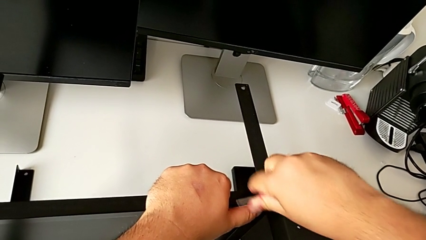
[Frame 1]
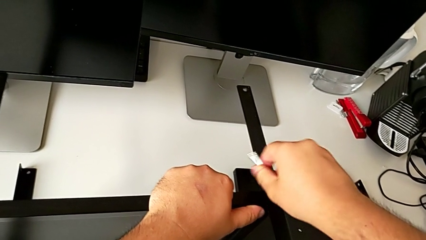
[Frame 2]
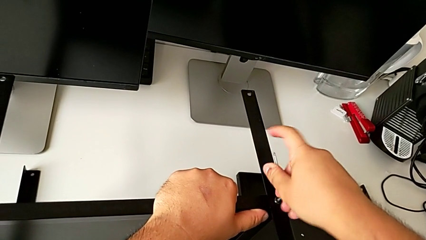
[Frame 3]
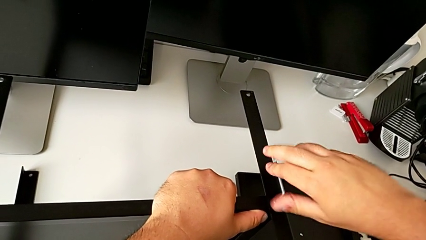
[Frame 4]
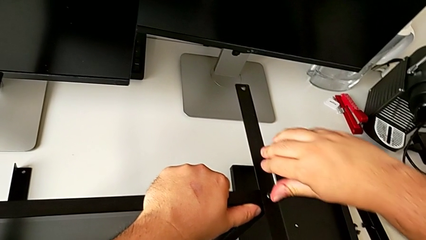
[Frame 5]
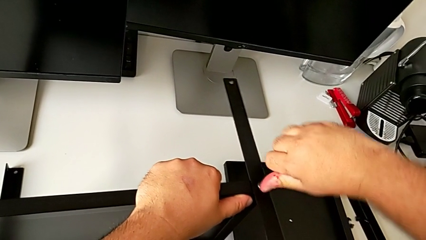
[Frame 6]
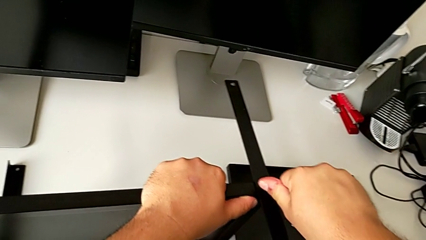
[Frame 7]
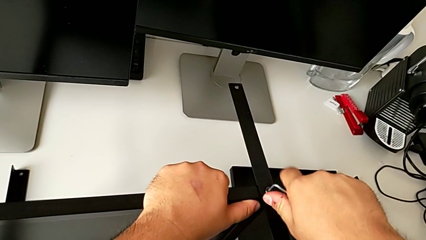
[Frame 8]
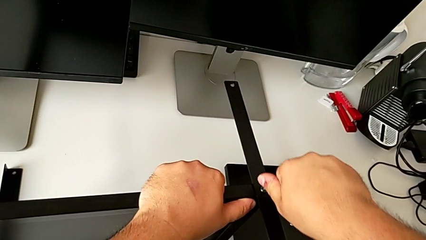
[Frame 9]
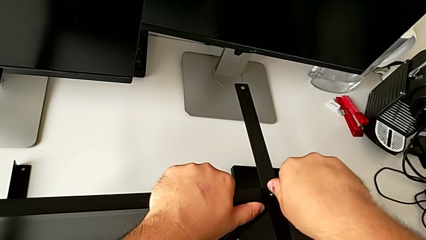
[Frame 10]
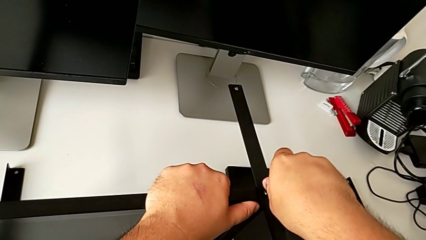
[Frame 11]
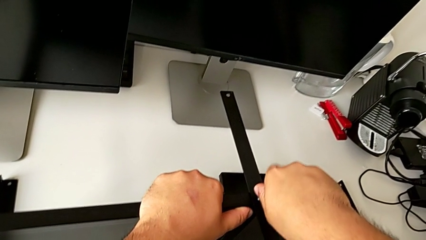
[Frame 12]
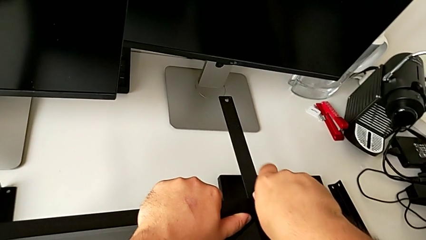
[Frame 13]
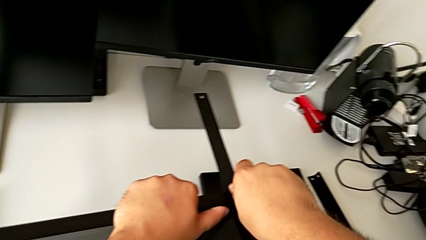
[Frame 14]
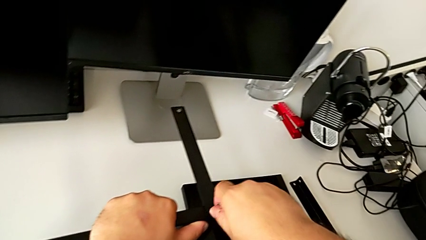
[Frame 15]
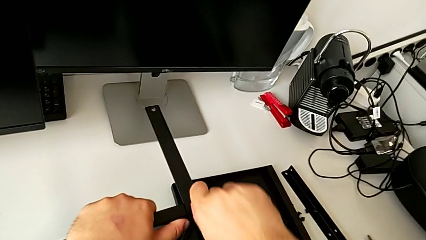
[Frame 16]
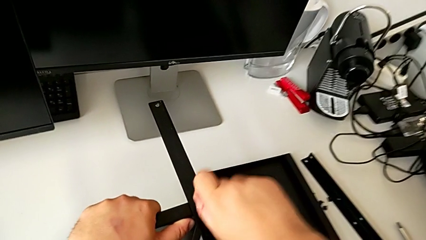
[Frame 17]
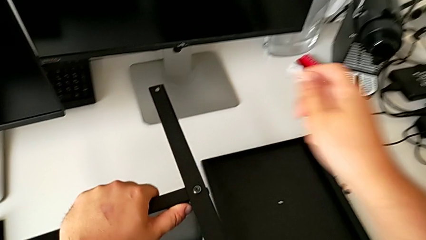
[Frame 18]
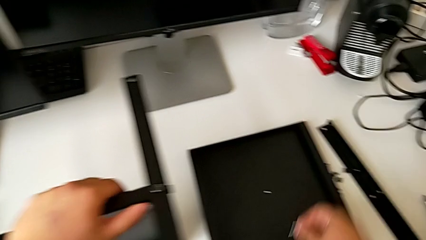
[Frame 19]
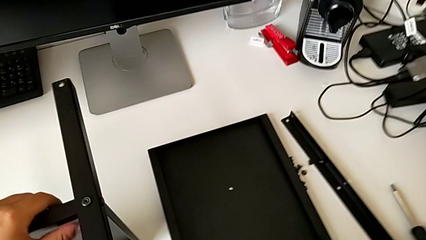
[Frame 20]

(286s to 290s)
The camera wearer is assembling the third leg to the shelf. They keep screwing the hex socket head.

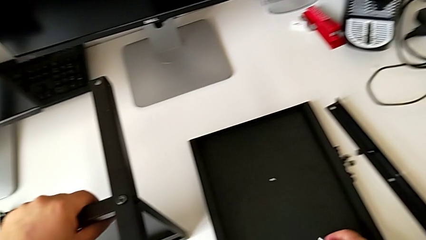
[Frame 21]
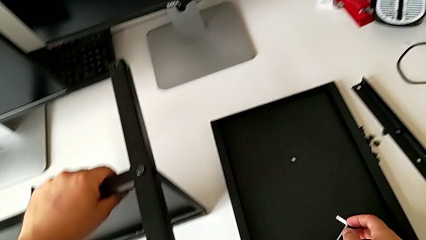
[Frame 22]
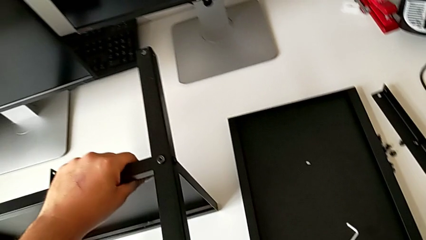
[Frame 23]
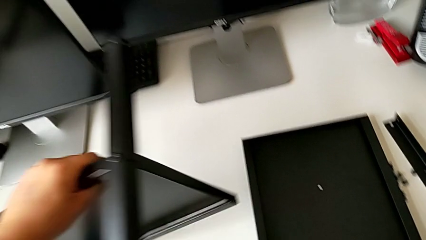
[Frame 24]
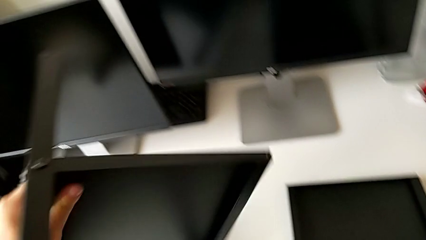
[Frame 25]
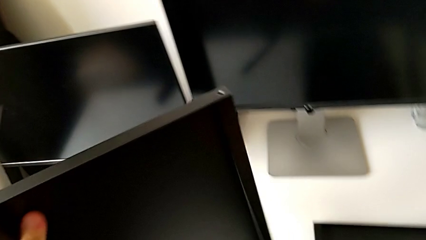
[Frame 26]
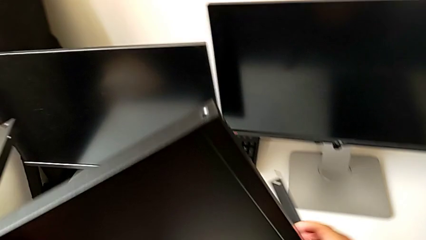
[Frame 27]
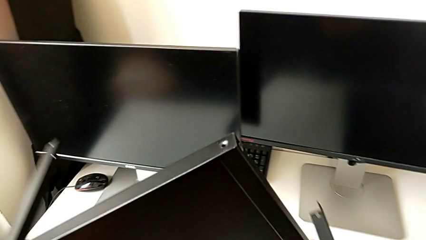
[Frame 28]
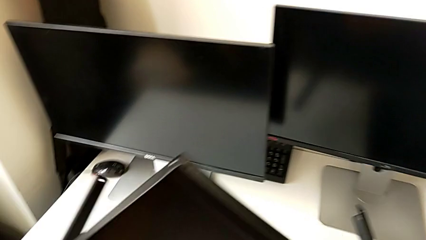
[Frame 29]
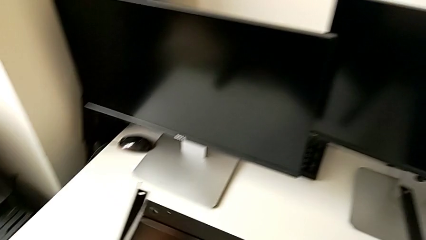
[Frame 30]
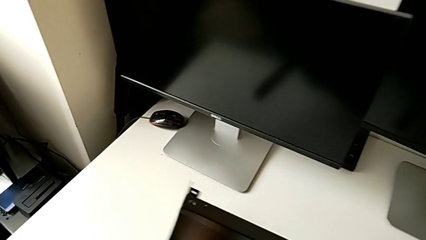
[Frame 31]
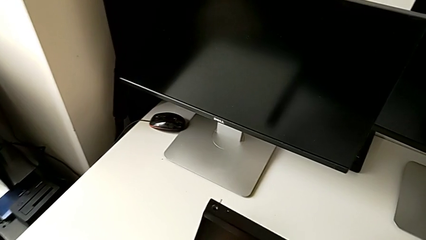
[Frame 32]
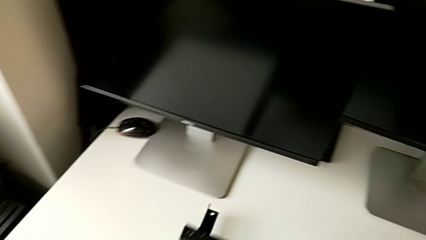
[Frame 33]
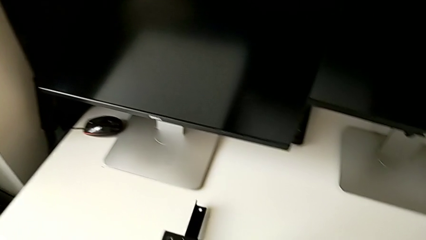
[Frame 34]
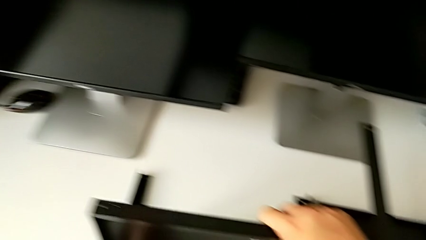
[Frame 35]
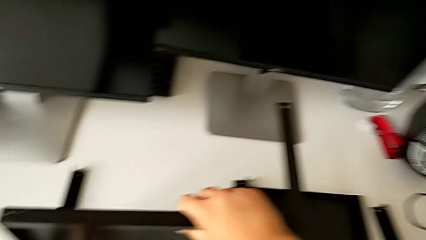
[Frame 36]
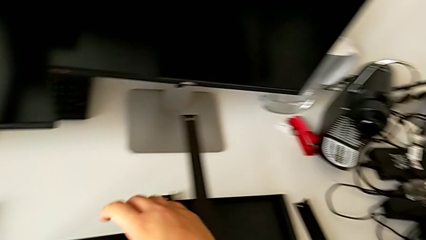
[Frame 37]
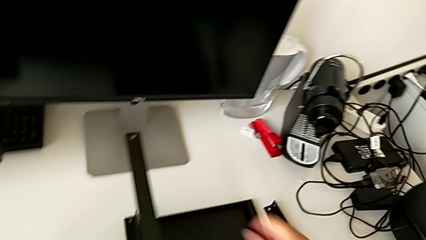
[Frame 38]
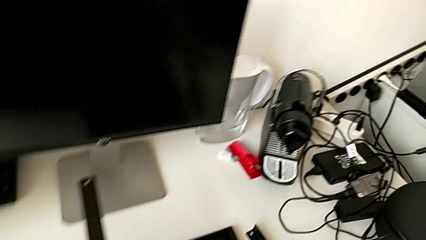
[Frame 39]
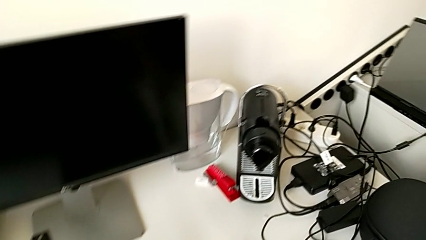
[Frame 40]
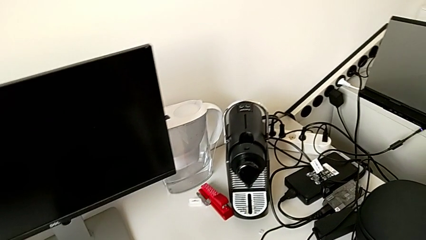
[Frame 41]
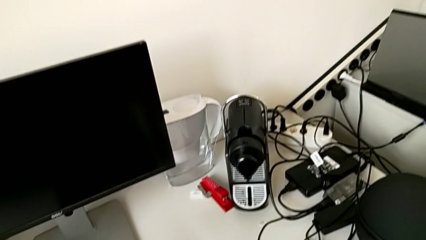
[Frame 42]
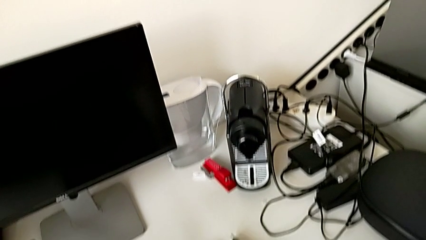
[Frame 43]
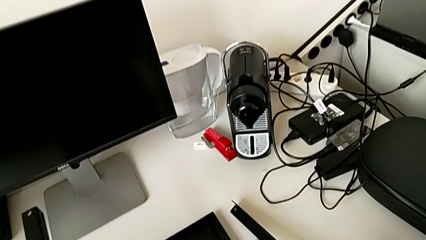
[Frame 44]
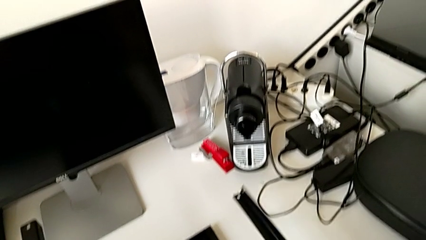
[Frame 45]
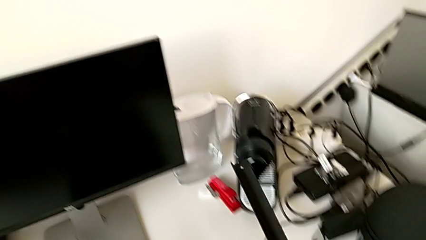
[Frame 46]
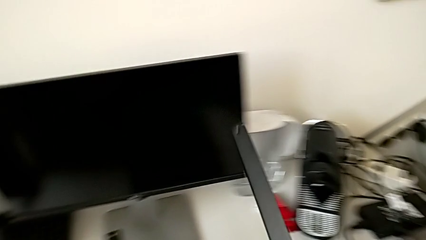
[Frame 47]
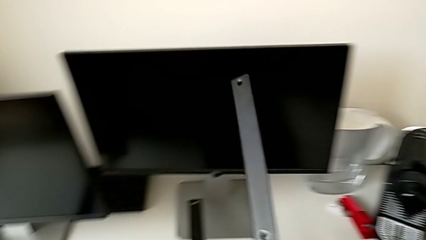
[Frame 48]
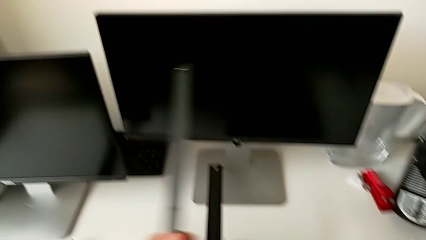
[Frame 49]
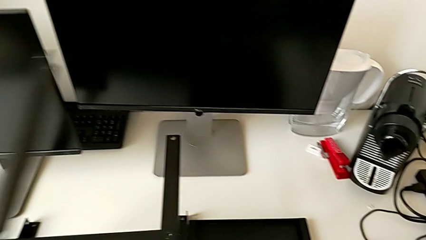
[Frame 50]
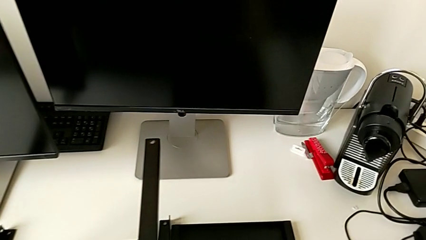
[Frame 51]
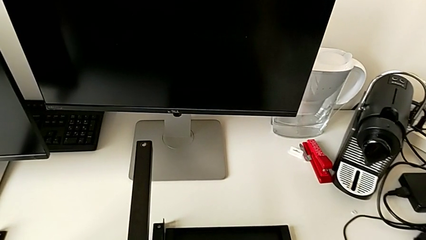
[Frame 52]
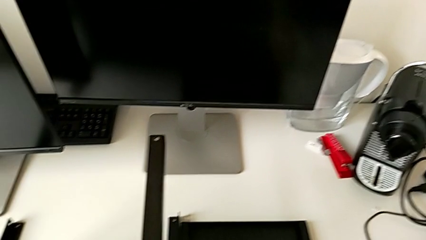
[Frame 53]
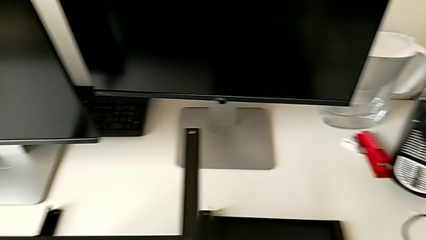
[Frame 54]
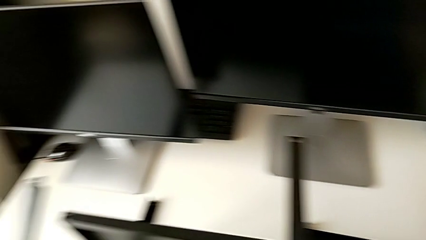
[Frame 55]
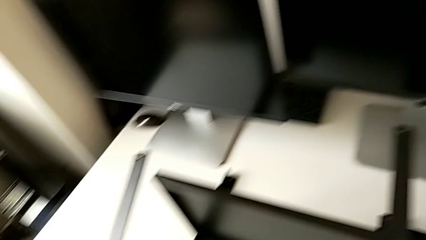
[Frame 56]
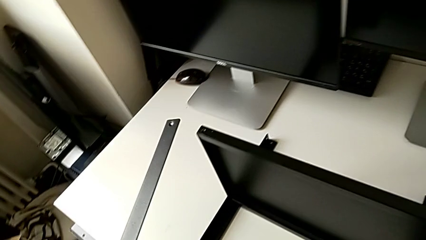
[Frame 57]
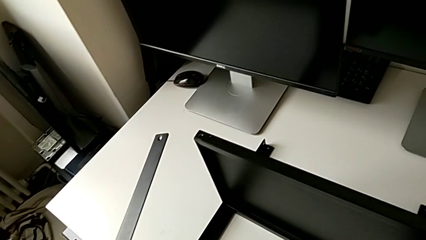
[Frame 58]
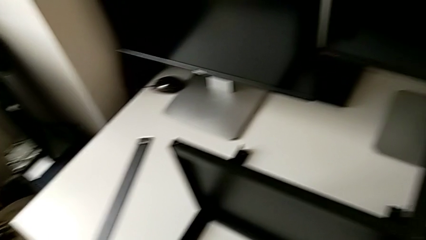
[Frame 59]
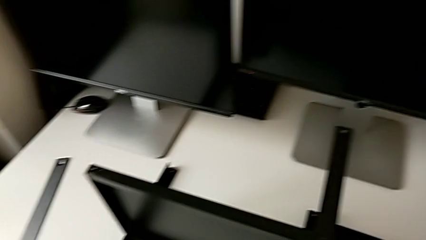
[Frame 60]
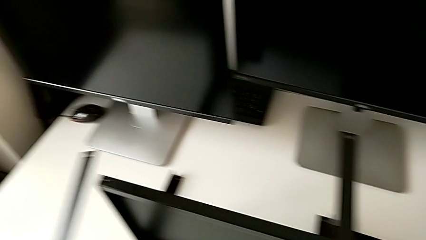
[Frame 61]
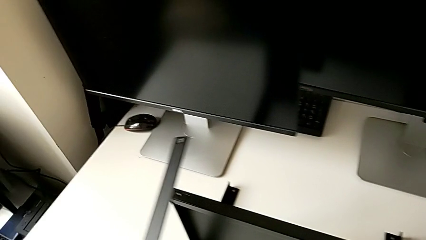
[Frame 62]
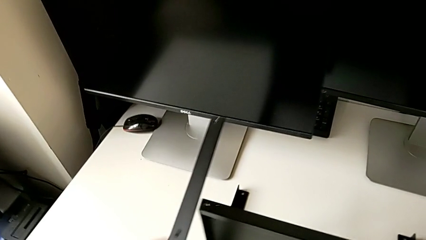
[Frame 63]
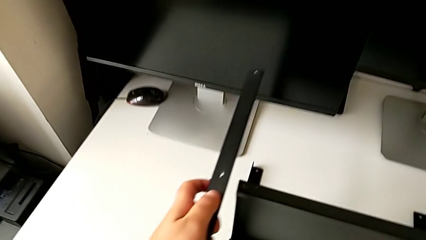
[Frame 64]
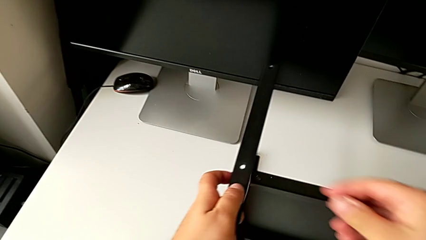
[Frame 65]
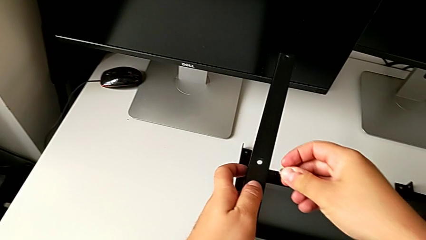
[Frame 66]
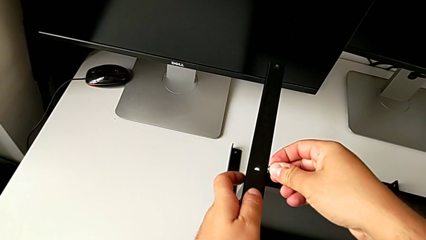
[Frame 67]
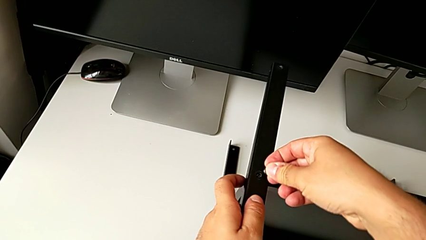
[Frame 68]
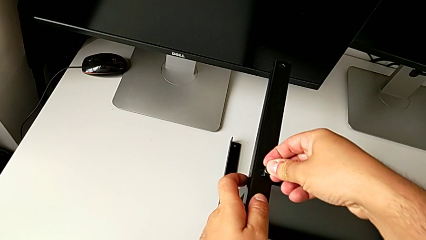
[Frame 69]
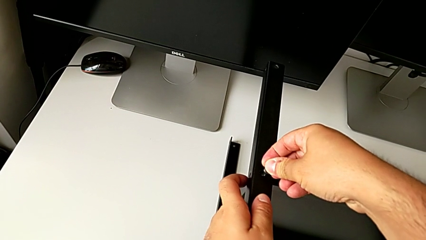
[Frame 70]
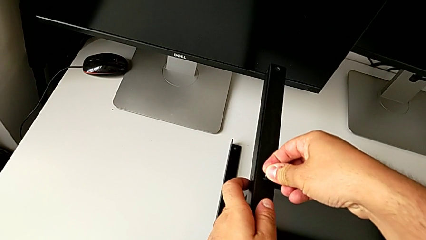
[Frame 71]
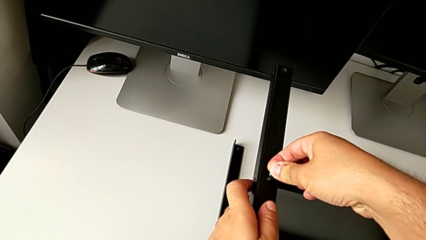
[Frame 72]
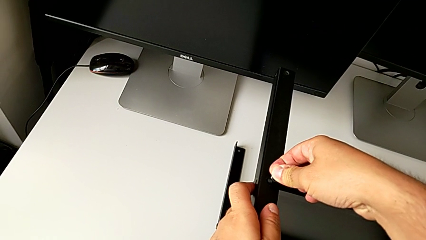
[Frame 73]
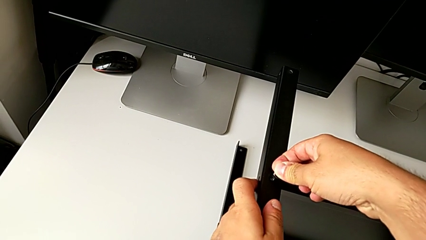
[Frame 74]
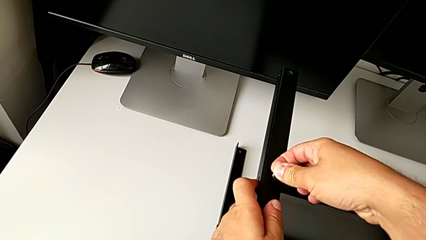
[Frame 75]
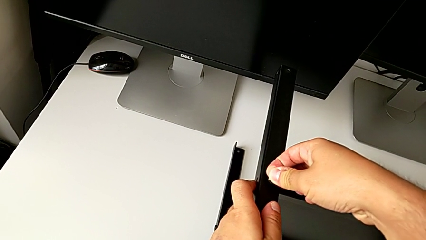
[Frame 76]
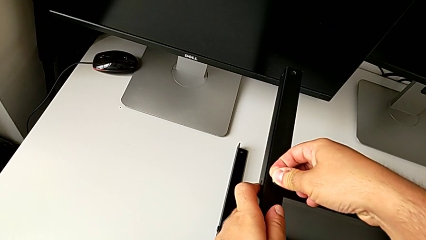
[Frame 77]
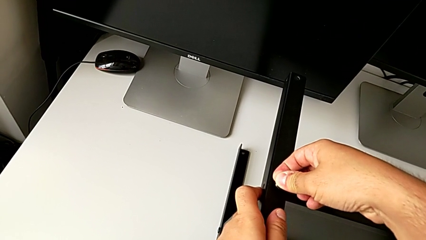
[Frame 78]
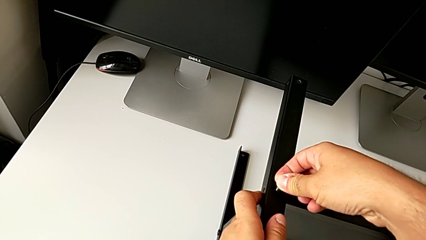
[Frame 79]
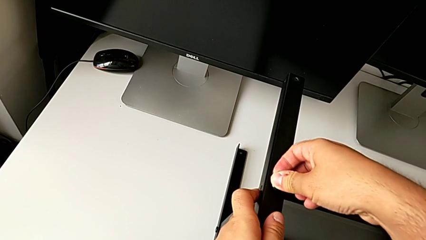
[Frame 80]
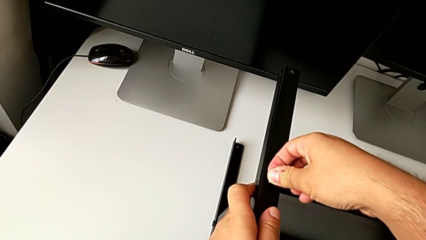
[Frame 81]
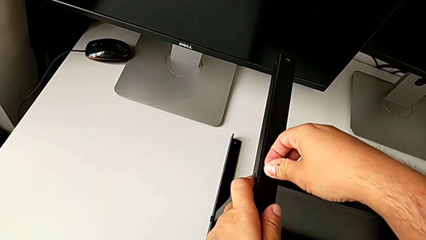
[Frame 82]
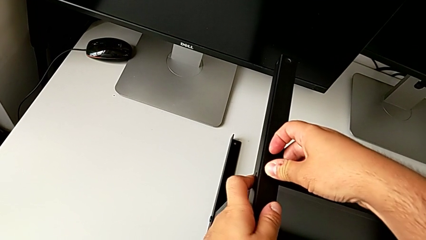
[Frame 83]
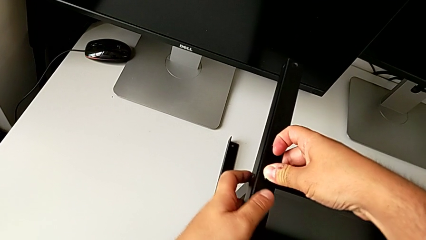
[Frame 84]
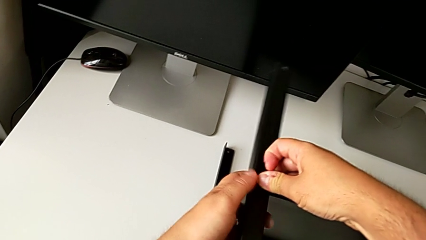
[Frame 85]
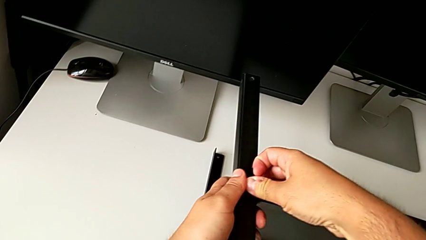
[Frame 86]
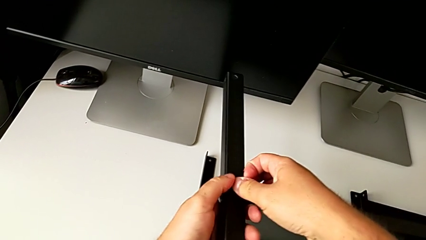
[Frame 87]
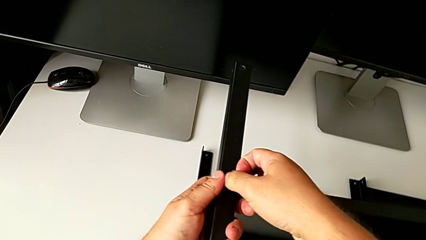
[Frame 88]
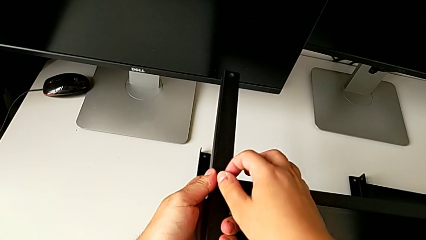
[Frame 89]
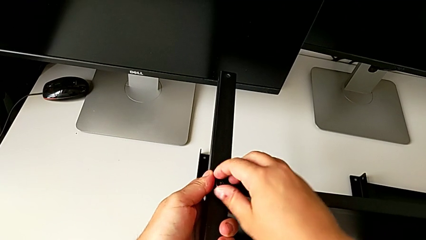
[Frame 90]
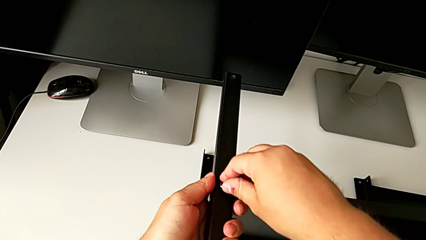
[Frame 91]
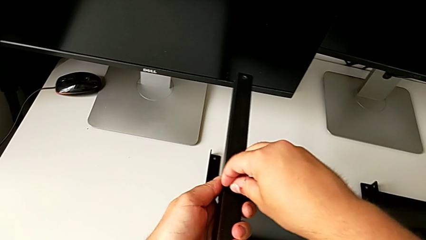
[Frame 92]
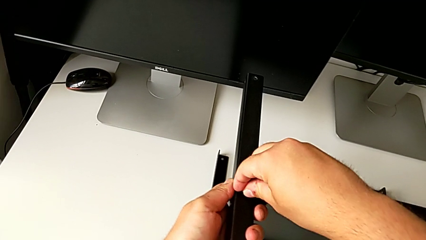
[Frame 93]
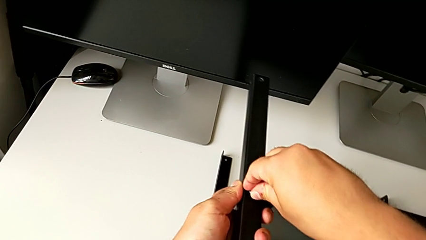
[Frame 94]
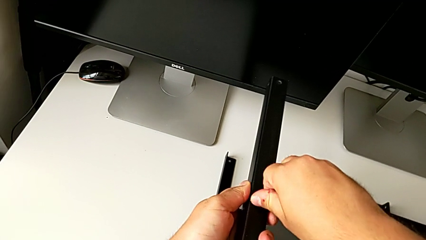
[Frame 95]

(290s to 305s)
The camera wearer is assembling the fourth leg to the shelf. They rotate the tray, grab the leg and begin to assemble it.
